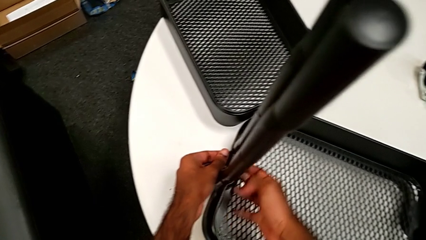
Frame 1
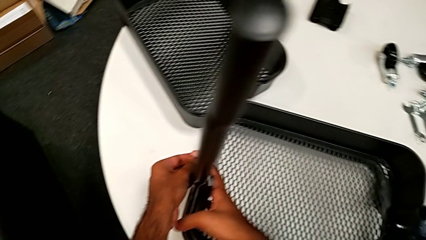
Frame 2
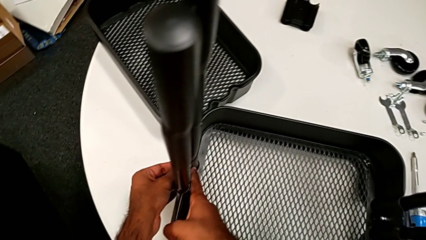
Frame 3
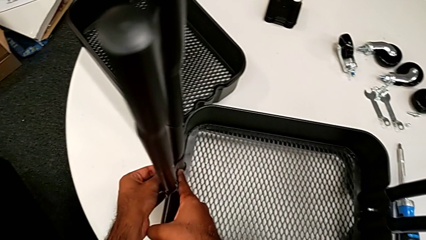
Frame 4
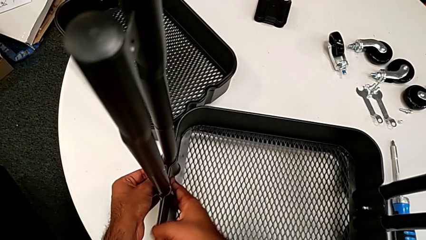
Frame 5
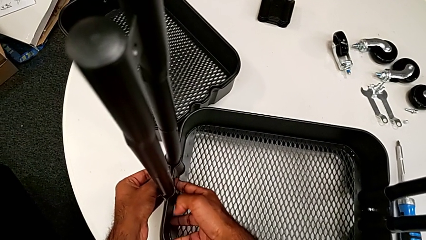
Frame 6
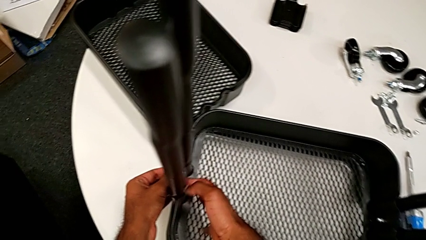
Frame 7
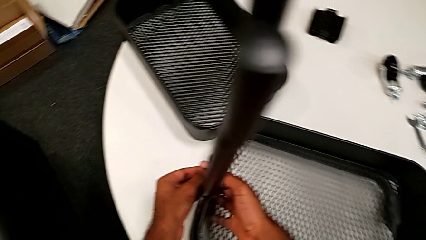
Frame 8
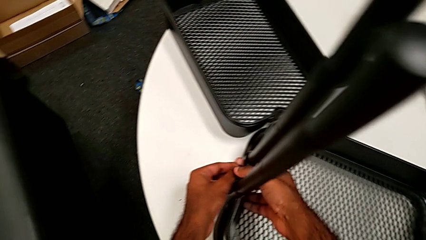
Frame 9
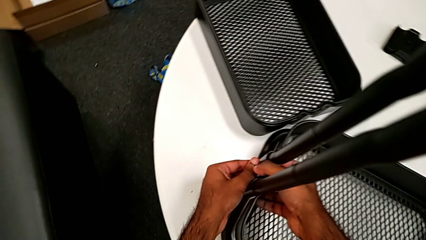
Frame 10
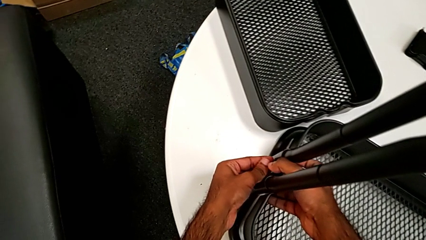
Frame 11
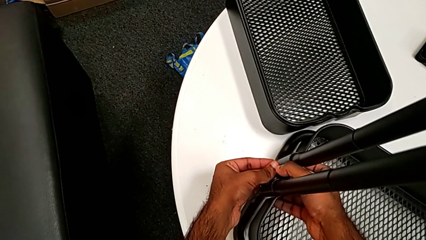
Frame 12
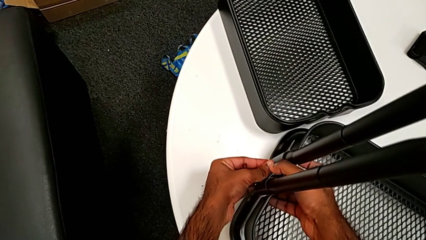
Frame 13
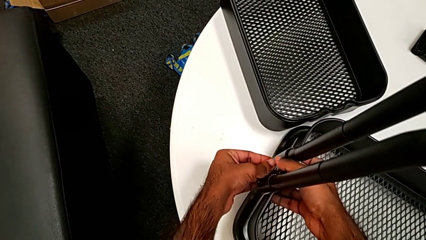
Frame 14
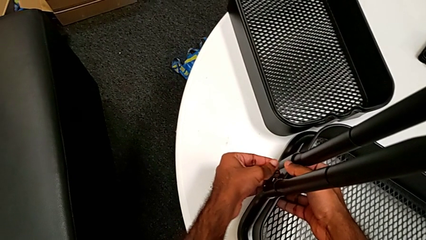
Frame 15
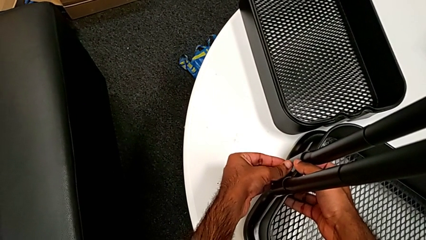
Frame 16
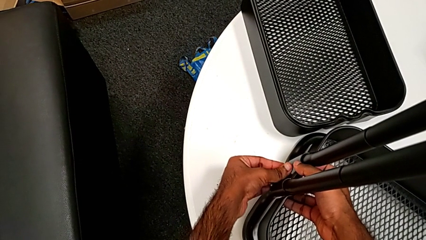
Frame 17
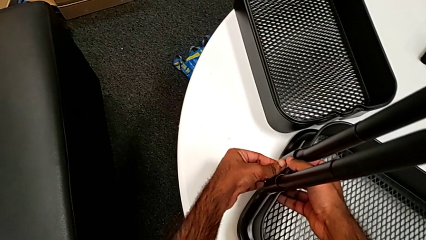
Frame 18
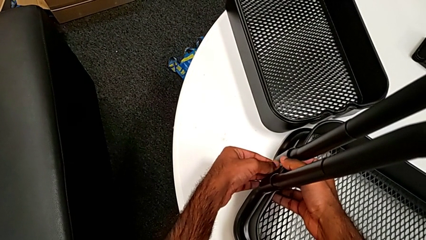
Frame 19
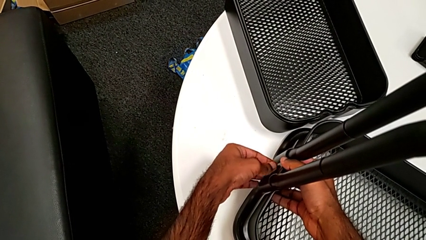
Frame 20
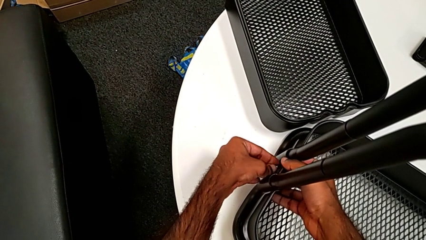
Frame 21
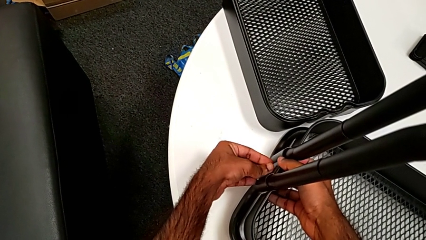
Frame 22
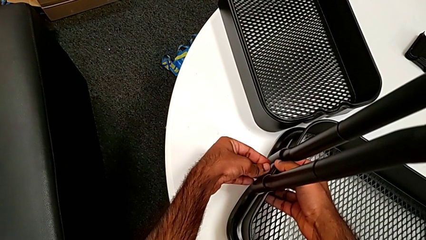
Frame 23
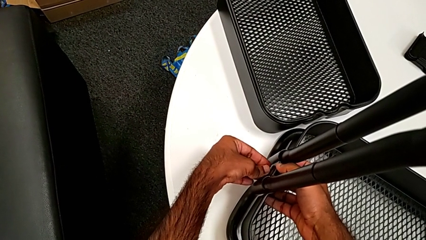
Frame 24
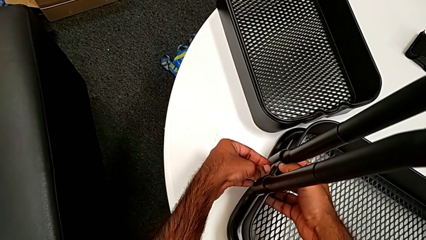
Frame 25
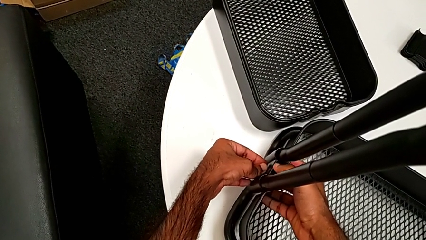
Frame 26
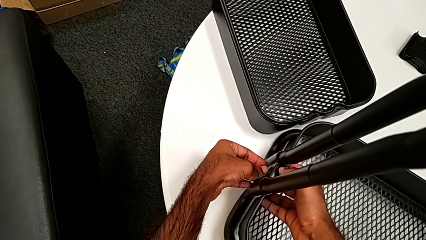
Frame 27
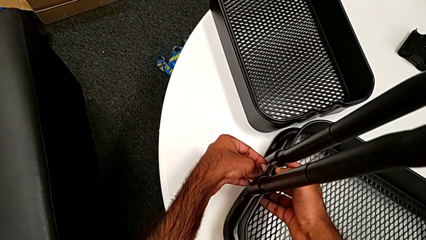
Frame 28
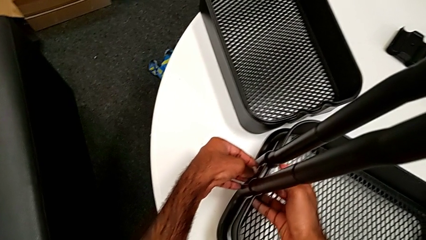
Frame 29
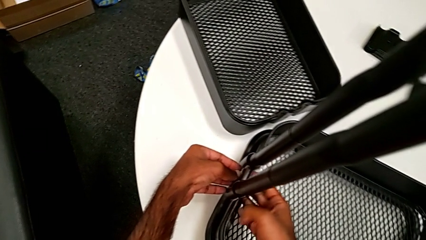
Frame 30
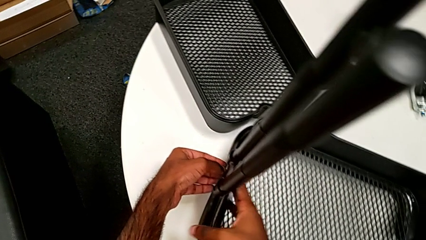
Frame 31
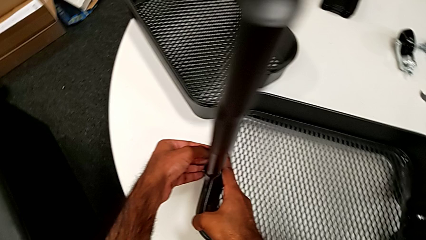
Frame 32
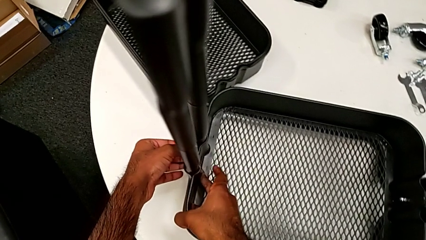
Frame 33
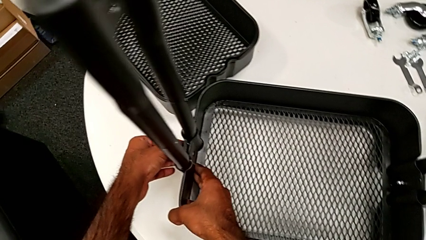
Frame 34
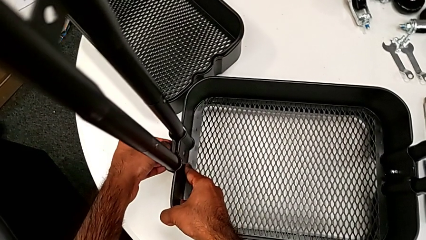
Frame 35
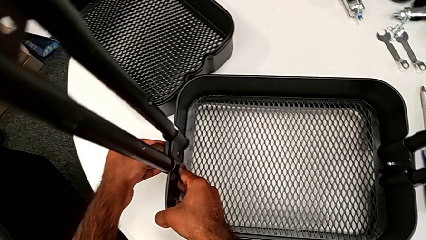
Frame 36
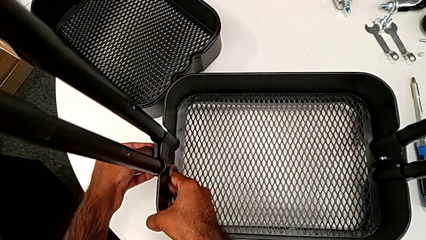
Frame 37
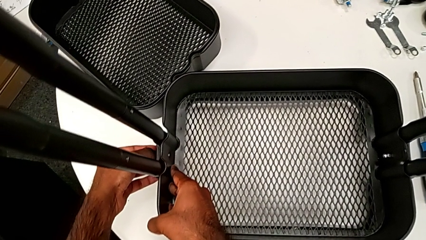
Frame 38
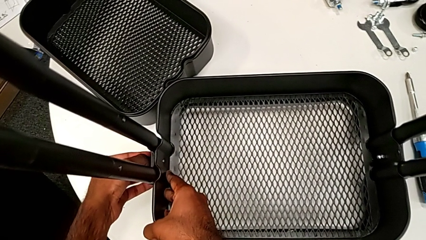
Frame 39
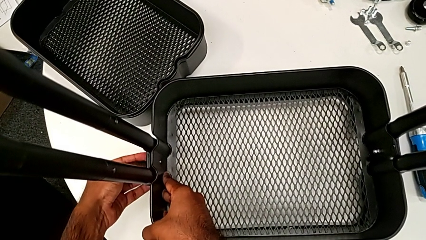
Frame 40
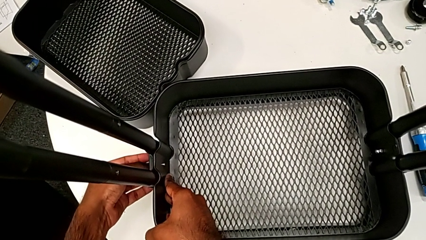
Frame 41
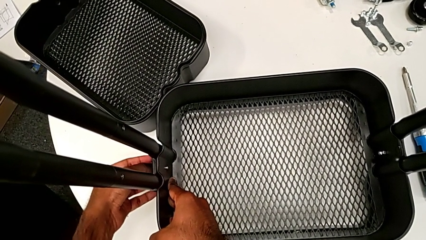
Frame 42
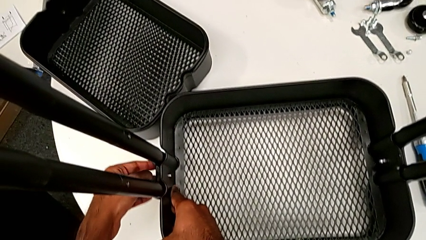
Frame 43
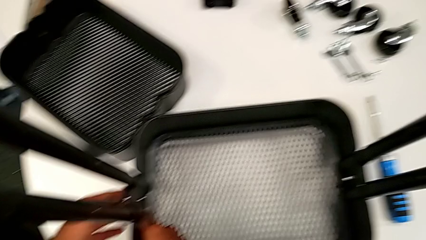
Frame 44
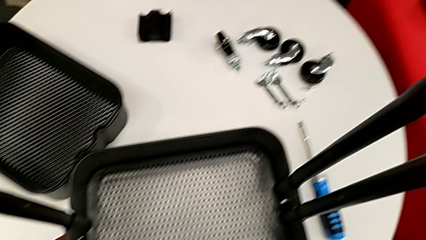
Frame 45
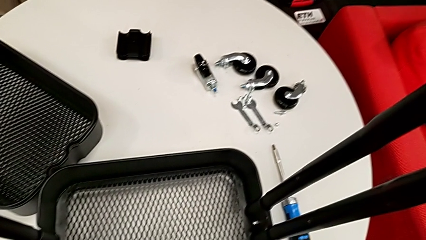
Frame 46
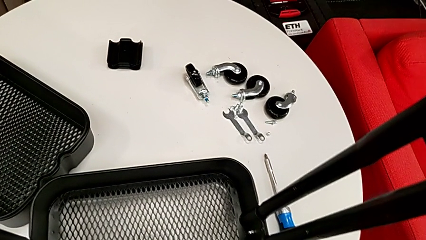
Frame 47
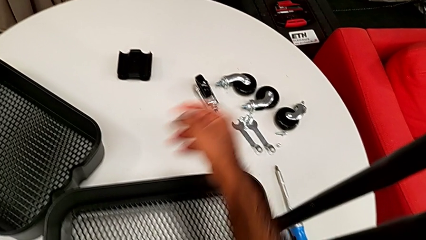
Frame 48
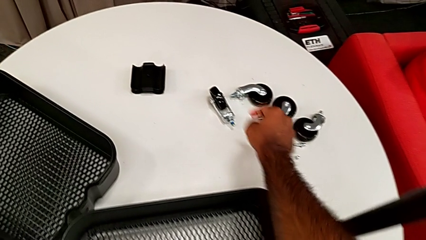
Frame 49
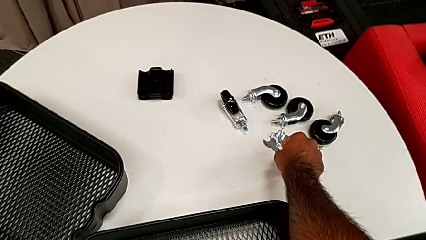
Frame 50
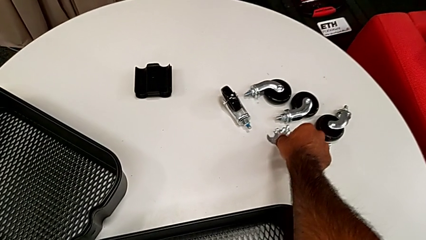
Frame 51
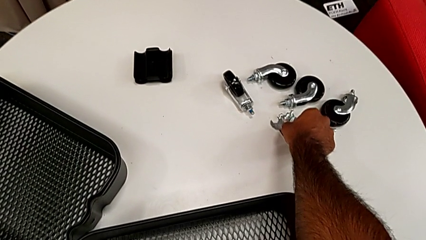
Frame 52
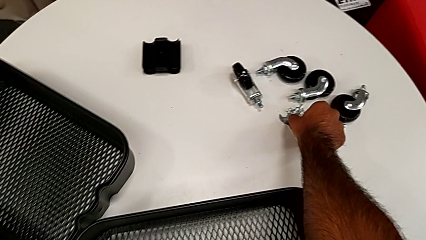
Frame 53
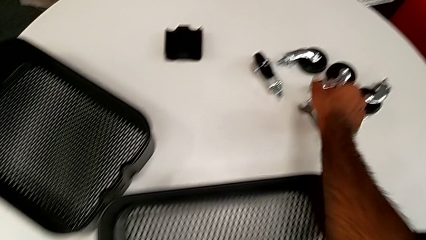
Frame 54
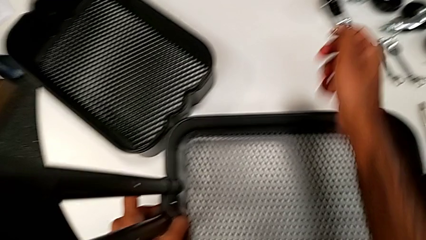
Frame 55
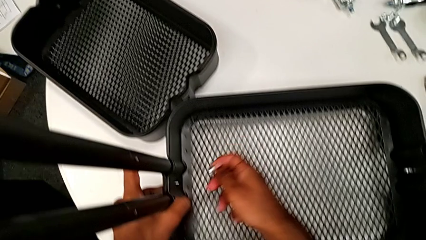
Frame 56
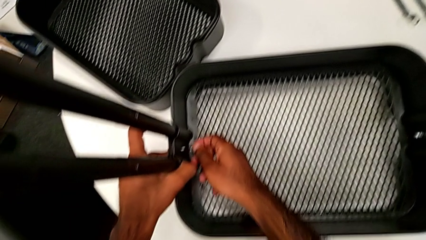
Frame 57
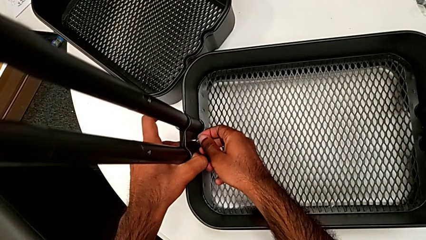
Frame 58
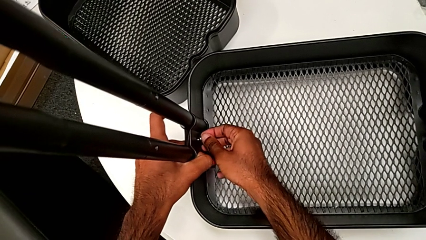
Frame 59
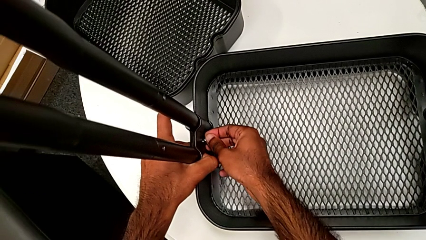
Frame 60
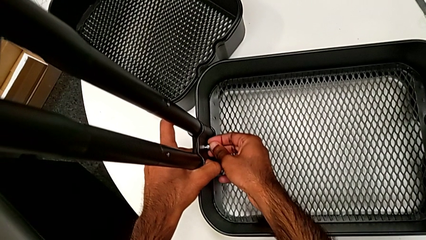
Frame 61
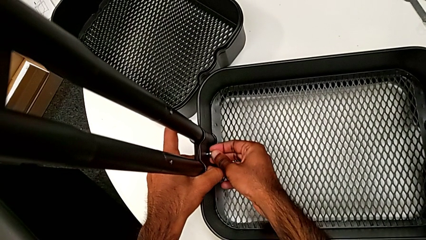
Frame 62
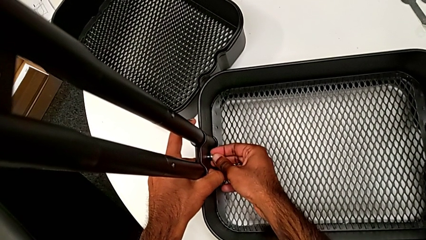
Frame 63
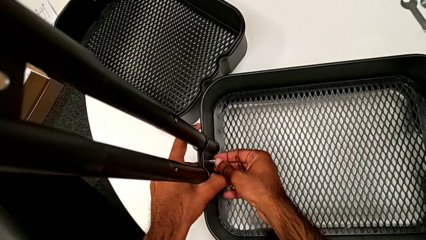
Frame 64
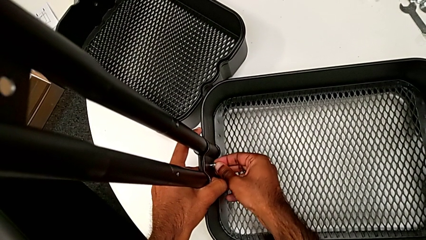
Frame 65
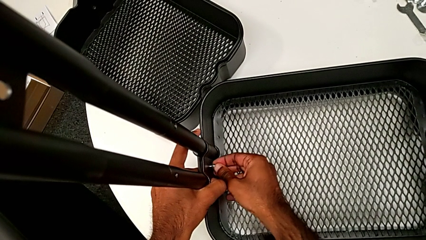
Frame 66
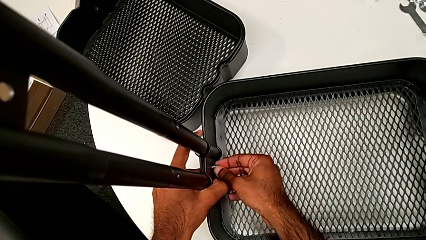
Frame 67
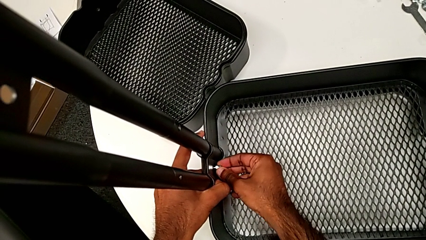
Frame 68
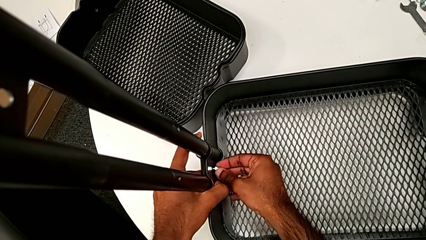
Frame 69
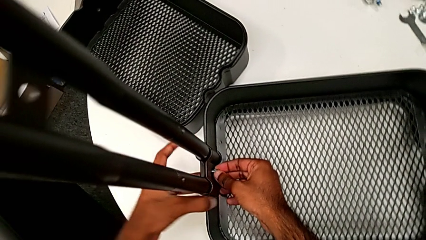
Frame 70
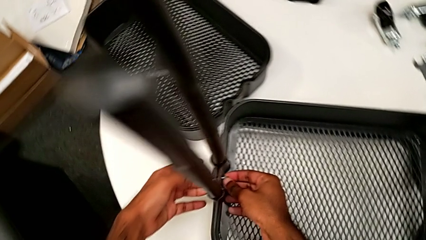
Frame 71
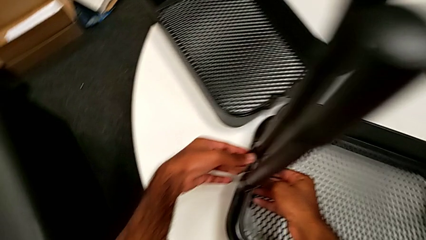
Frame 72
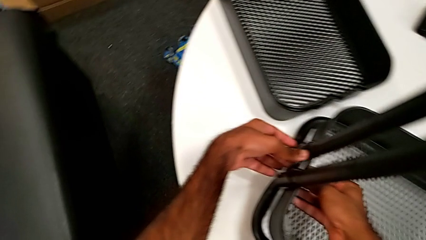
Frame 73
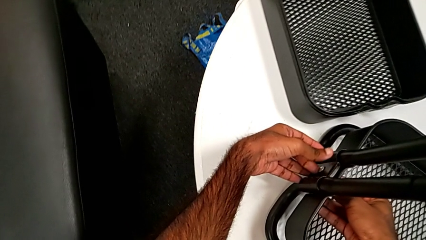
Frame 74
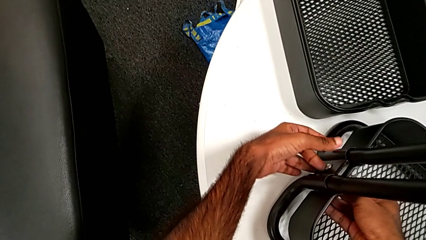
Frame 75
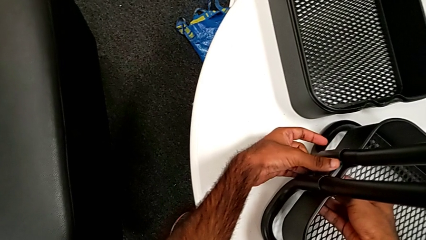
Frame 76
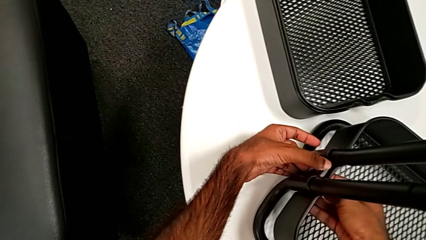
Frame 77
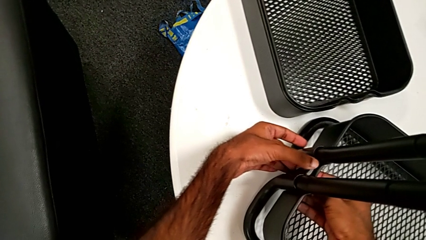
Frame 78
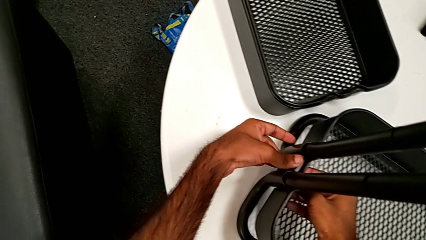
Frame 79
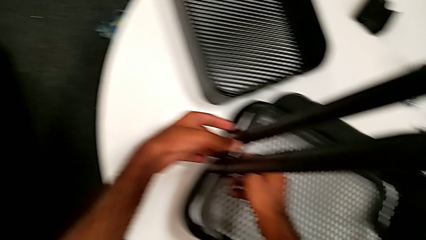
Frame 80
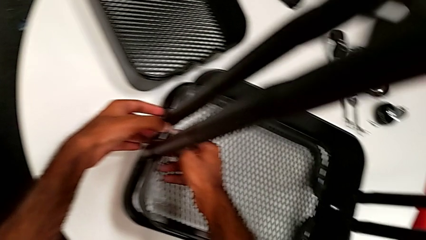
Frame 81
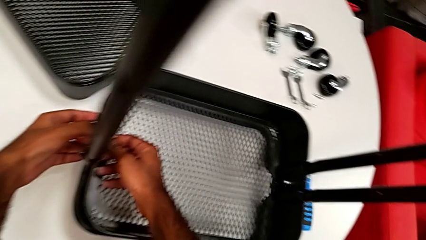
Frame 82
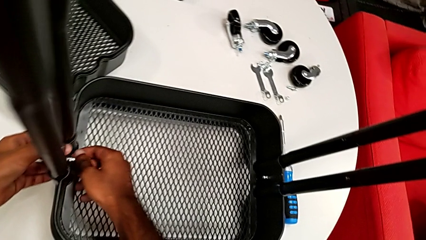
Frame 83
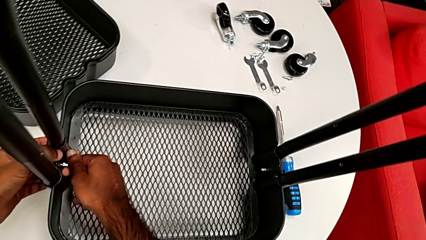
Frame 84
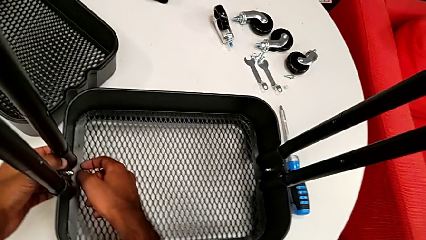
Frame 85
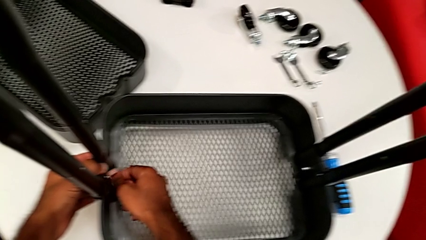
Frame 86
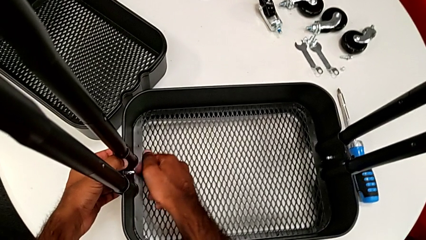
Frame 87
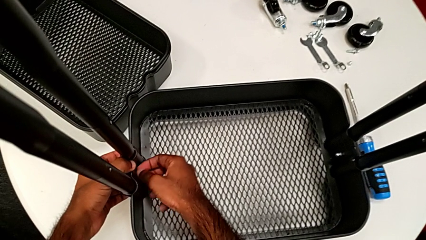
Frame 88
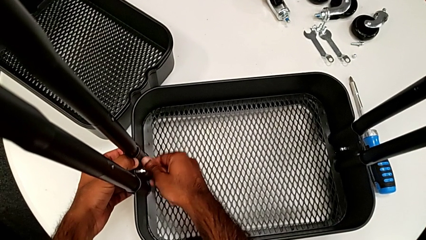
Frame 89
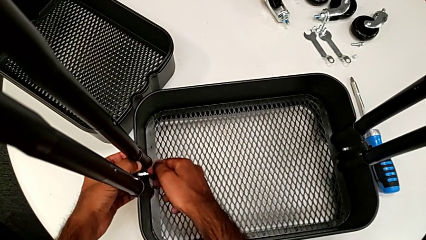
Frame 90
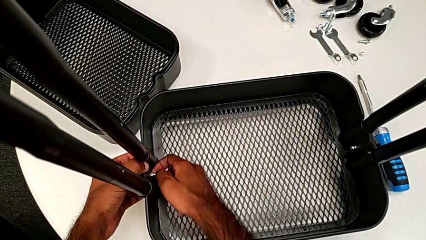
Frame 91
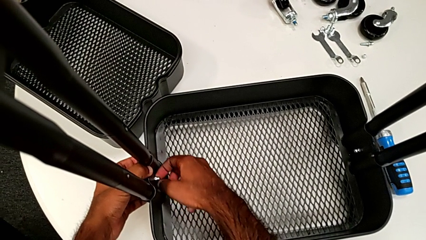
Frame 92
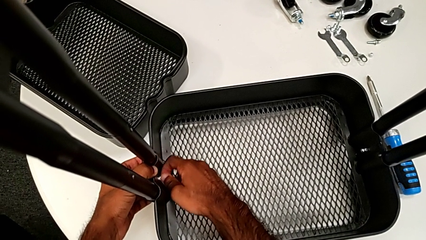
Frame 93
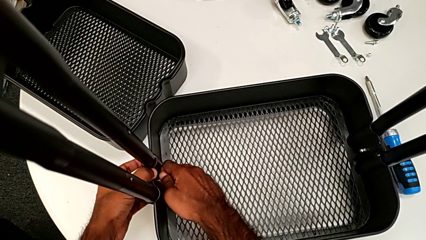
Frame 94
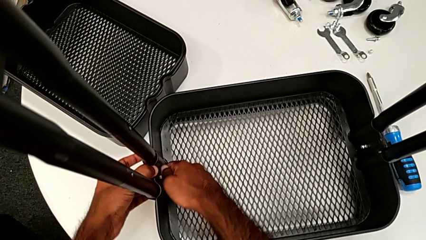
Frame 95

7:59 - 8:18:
The camera wearer is assembling the first tray. They insert the bolt, grab the second hexagon cap nut, insert it and begin to screw it, with the bolt not inside yet.
